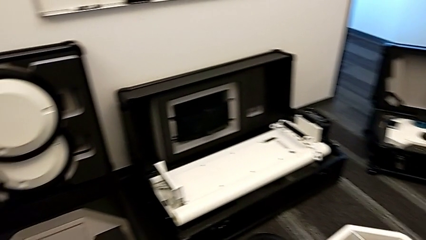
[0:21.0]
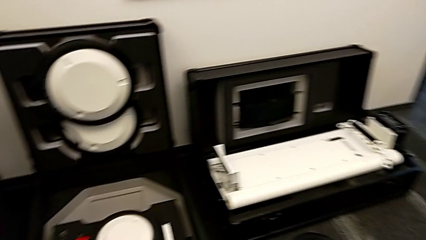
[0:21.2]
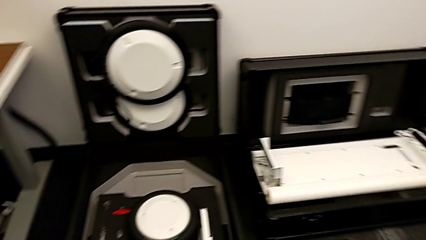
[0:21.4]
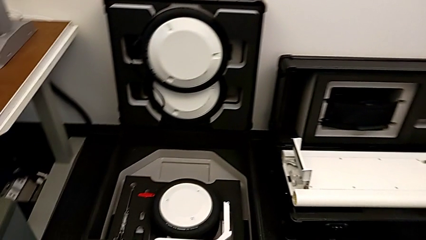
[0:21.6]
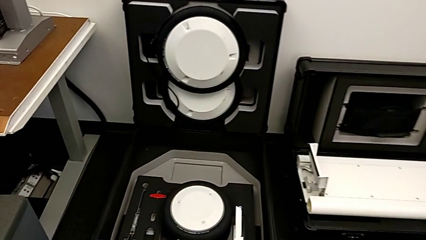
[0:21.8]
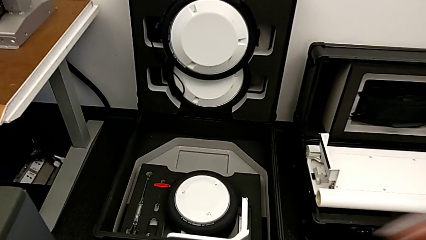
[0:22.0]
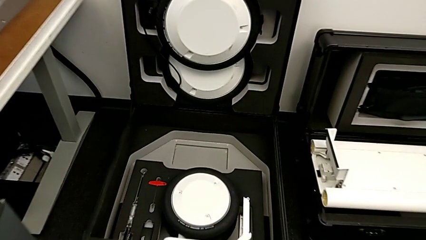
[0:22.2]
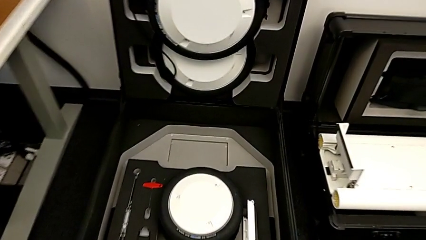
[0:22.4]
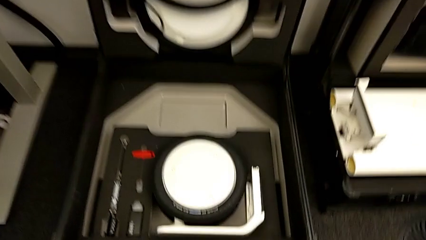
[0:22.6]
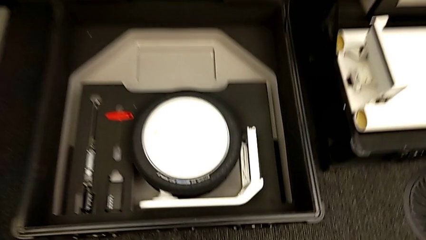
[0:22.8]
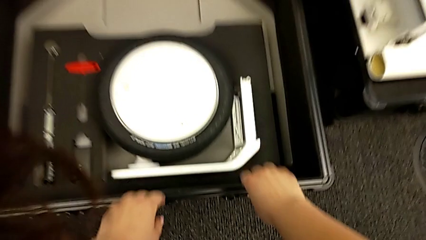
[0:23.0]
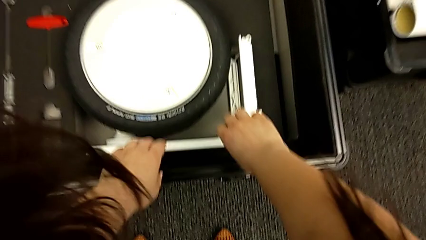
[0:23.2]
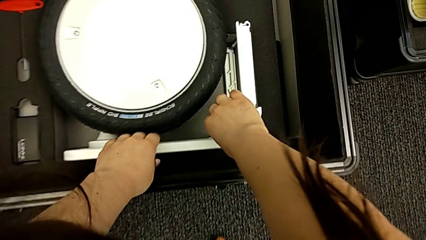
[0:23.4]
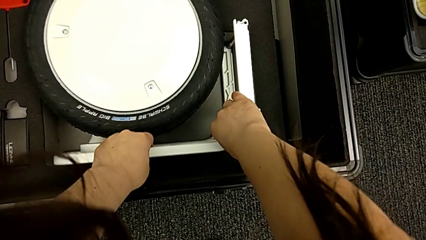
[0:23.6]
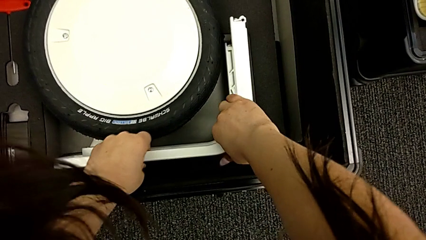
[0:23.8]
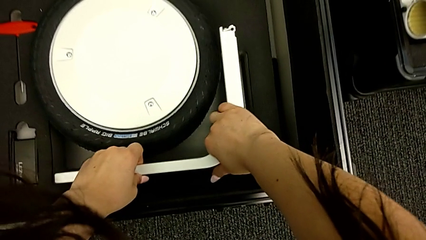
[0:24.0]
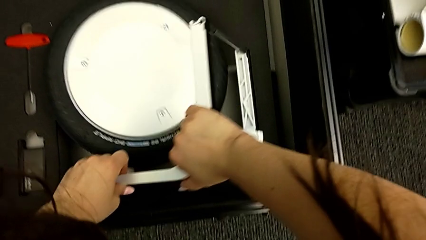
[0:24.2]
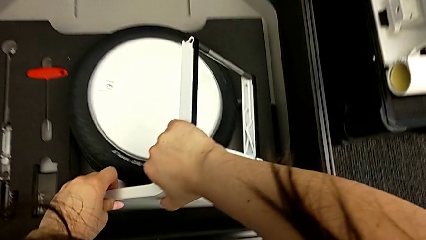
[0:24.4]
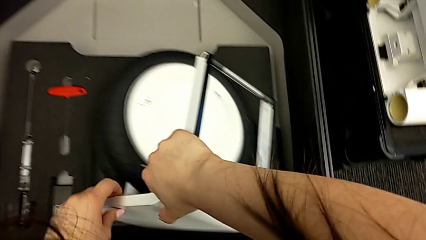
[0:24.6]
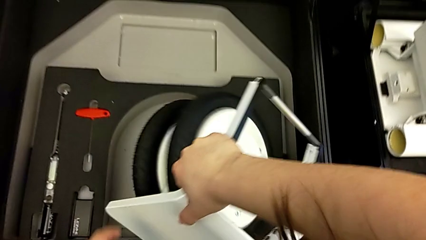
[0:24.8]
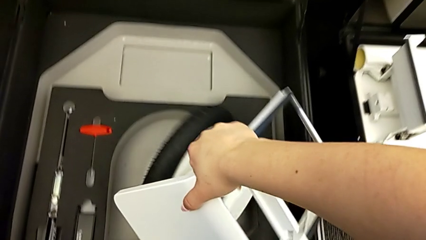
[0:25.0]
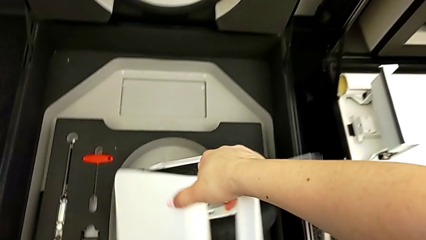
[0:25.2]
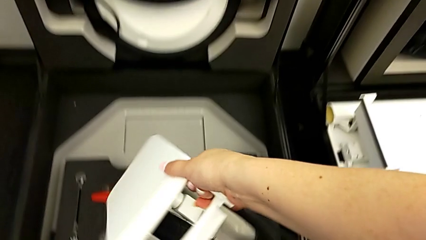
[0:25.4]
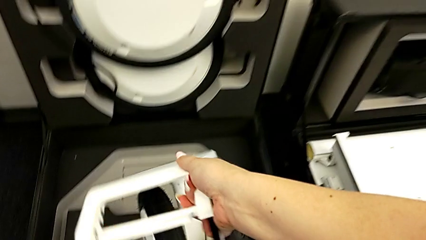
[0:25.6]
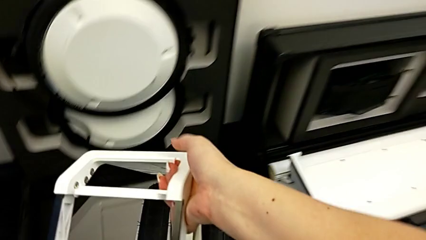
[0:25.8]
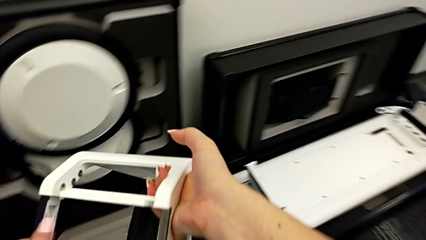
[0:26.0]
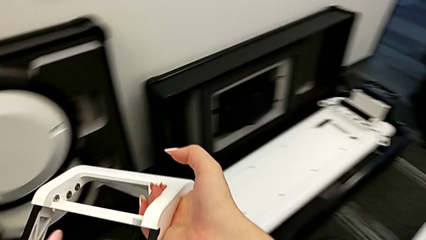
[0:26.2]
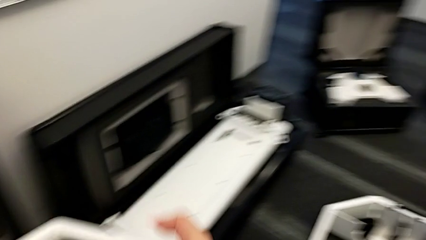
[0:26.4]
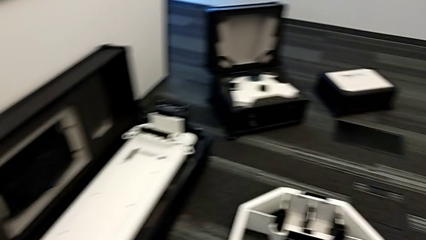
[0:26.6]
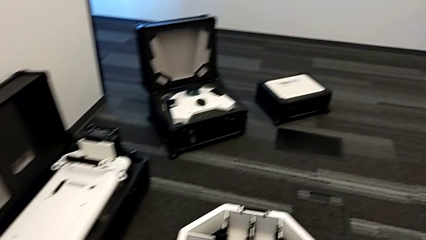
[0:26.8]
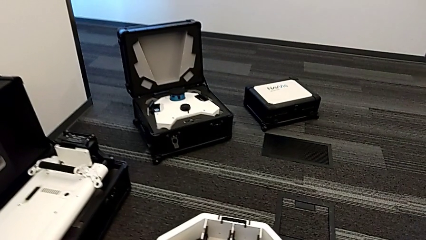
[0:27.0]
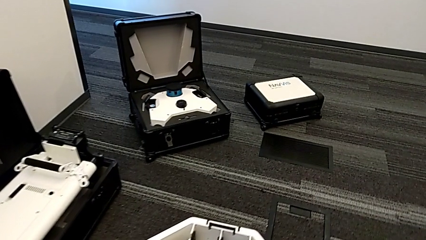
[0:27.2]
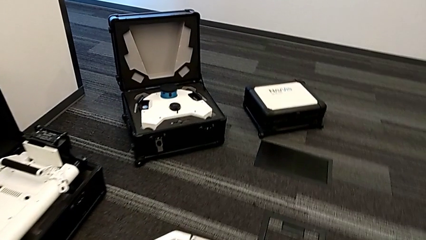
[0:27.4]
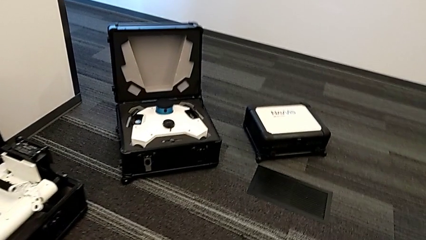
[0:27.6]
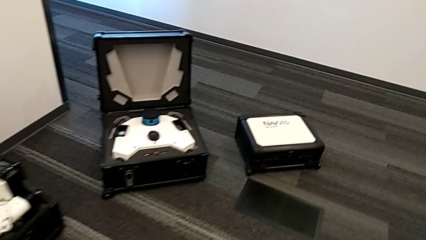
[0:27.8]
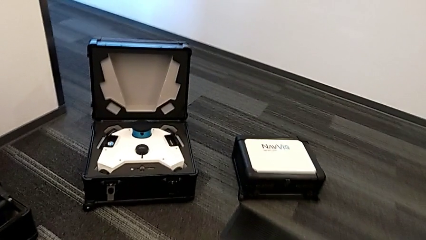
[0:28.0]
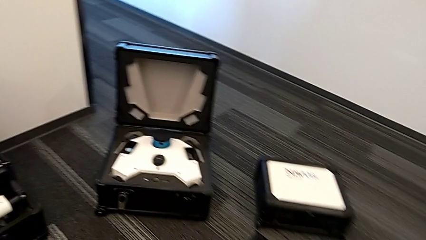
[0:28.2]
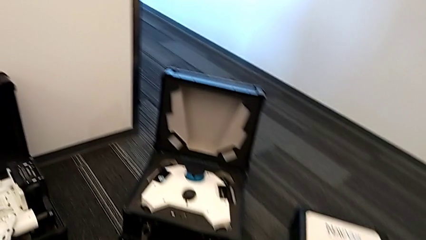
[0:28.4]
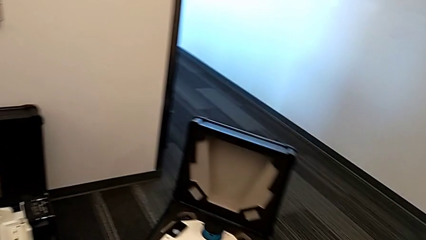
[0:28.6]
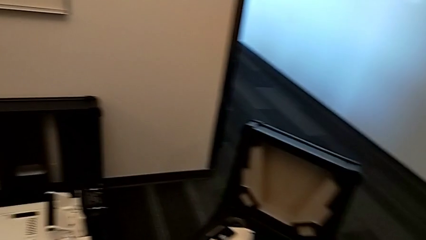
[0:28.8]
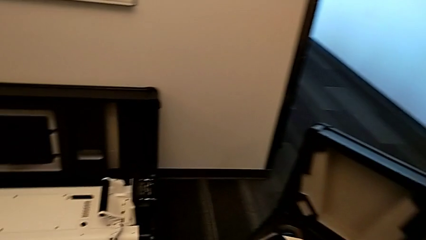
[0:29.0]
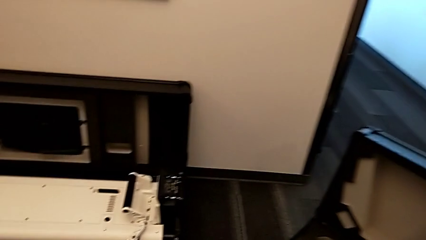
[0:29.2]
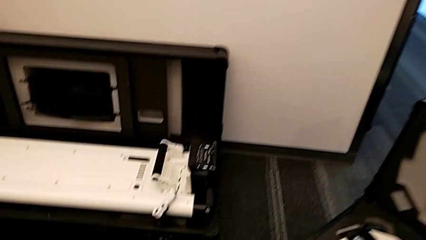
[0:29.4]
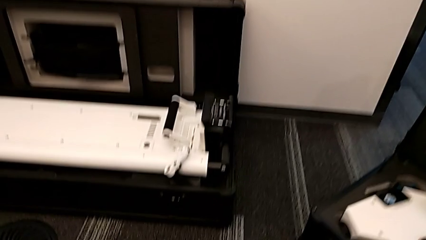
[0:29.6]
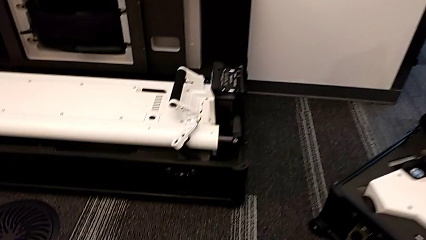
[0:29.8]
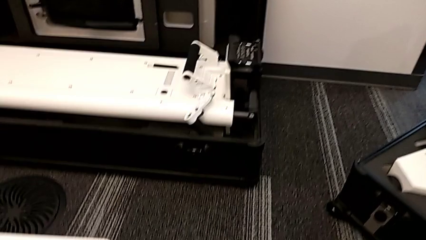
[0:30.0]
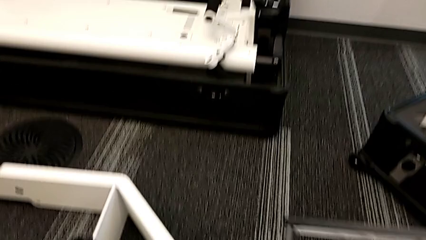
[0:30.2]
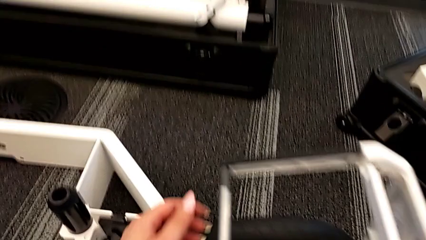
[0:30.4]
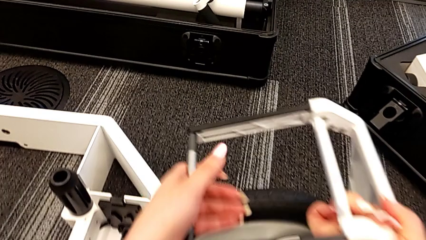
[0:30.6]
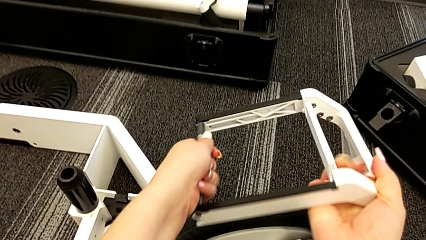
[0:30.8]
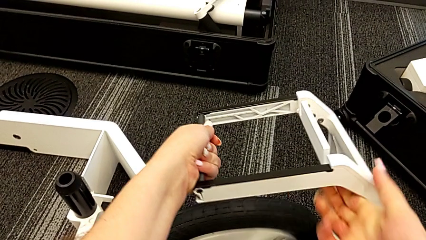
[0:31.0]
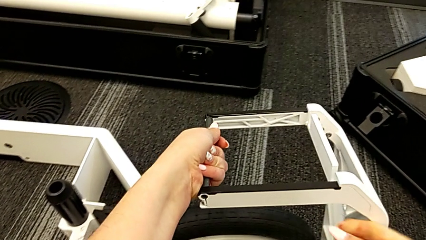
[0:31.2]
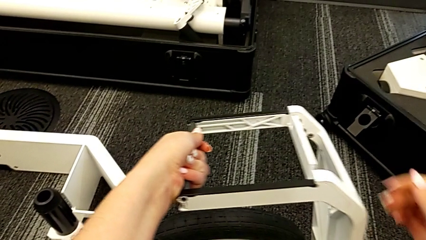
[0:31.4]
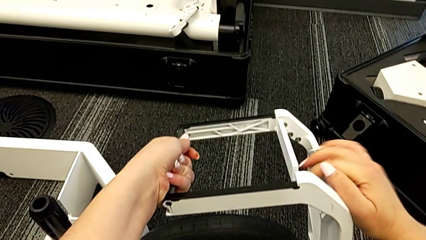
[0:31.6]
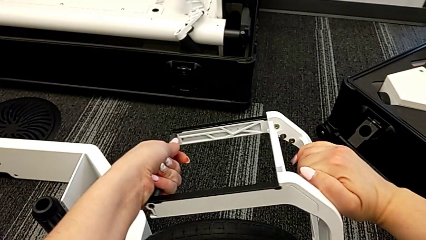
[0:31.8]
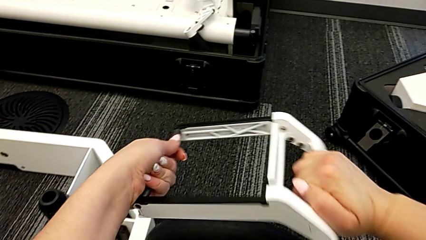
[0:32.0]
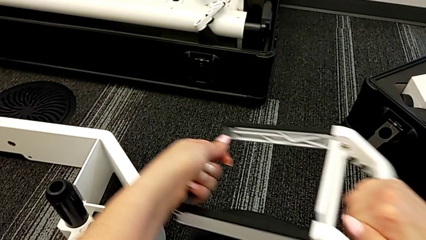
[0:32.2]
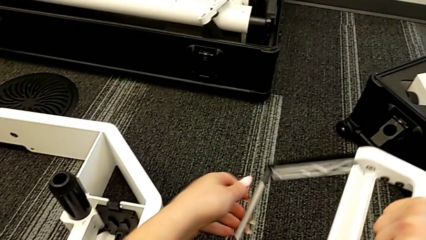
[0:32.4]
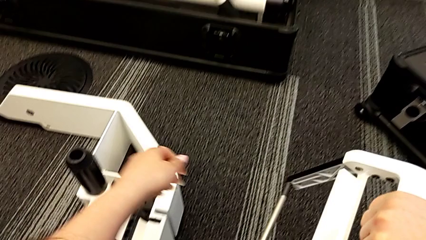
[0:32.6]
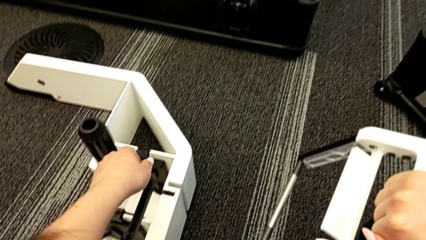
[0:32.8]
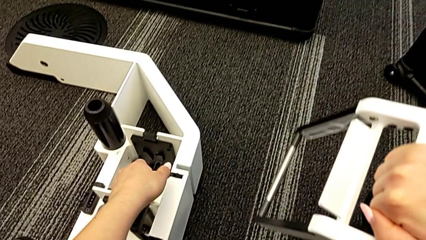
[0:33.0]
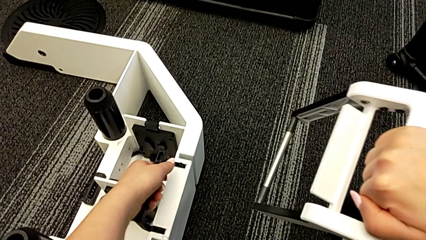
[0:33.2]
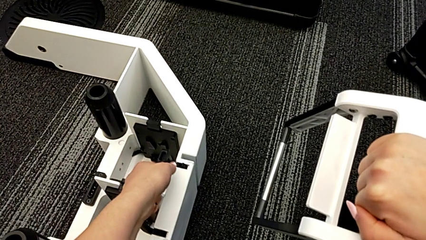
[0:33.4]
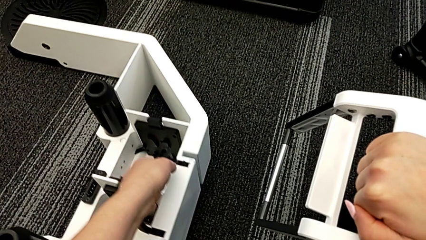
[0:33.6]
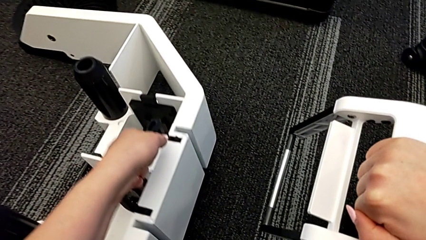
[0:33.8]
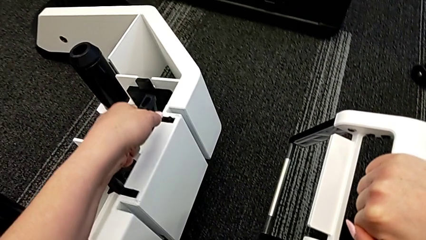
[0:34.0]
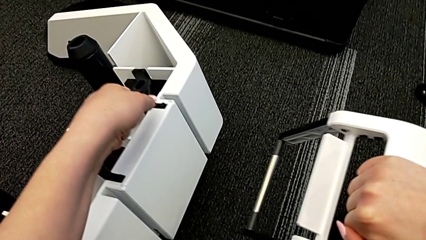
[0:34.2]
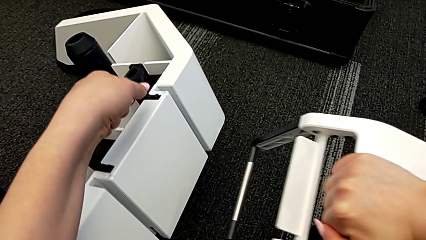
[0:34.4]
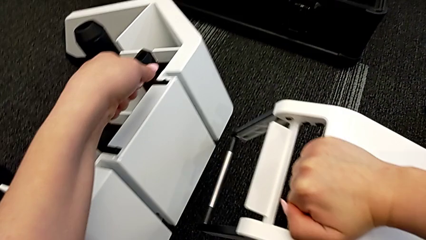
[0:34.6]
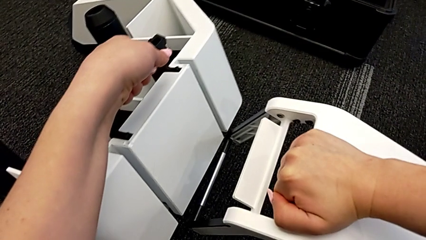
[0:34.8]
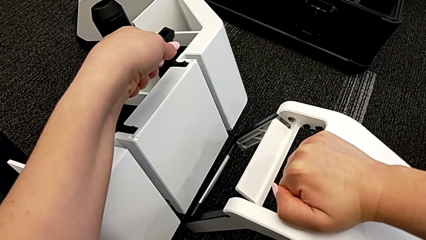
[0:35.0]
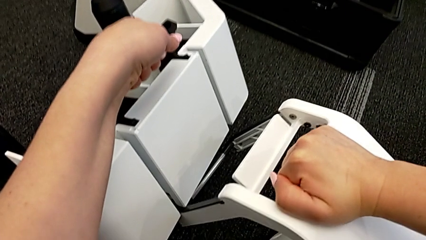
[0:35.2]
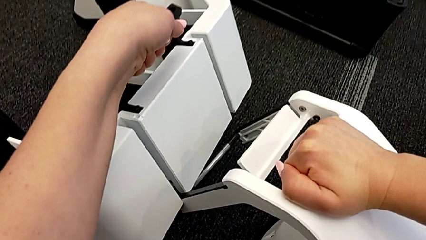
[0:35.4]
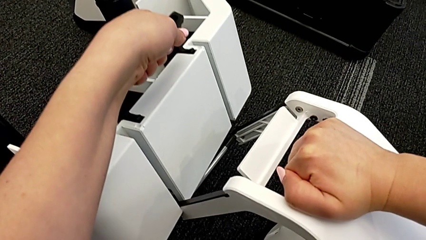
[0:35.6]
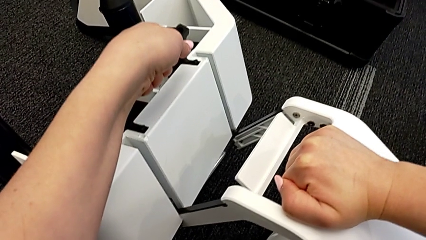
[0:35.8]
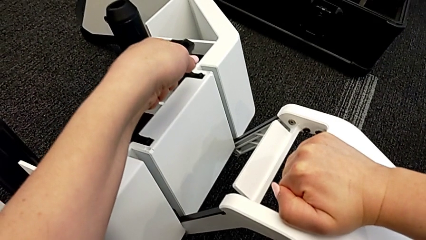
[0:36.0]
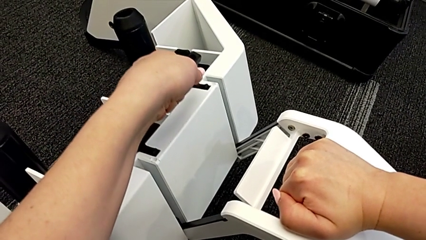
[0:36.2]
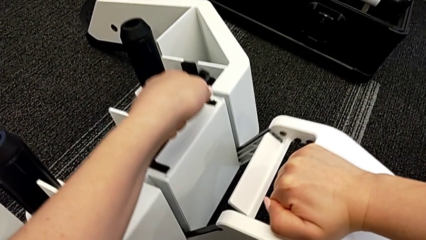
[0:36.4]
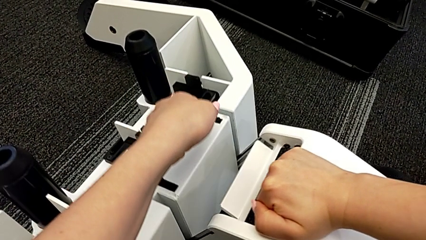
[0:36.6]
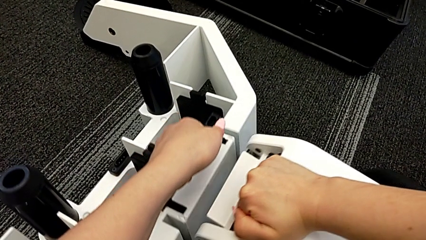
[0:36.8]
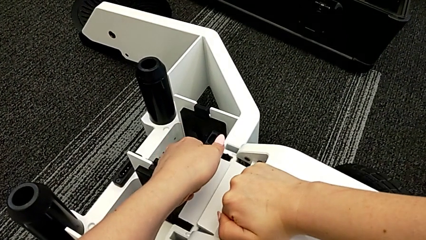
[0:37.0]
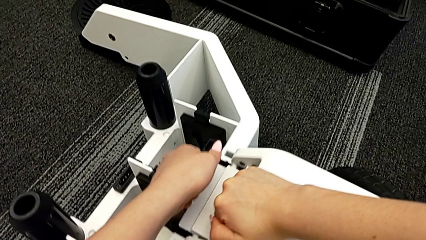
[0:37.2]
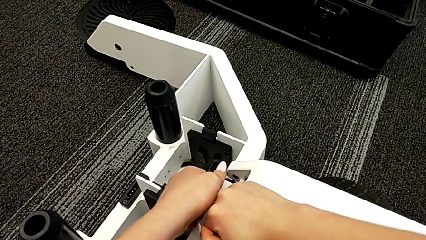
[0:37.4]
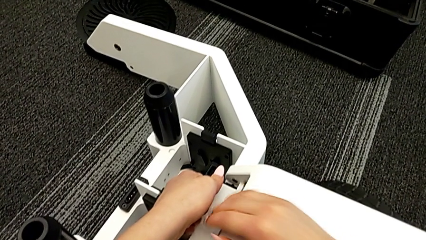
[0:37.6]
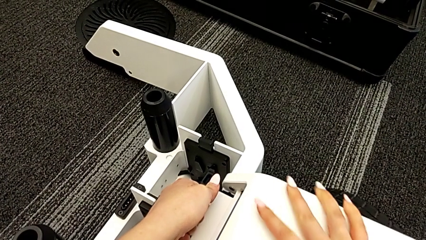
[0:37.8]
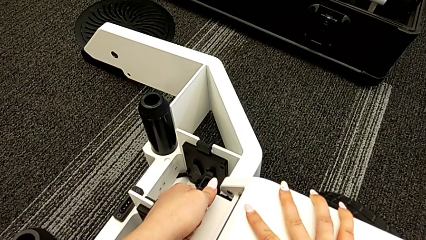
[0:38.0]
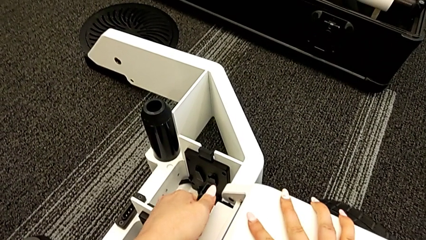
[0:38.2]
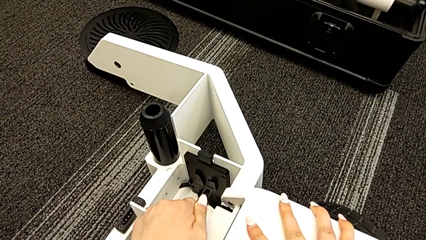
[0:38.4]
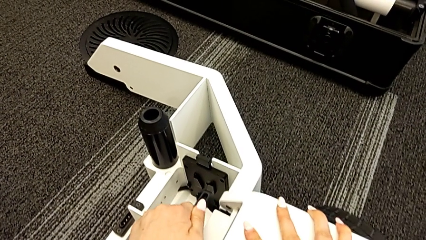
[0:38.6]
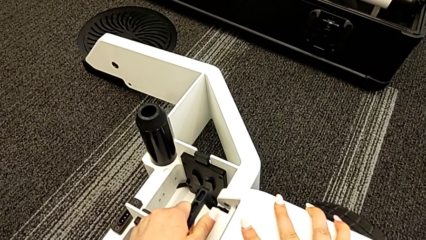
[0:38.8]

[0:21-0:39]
The camera wearer is attaching the first wheel to the wheel unit. They grab the first wheel, lift it, hold it, grab the wheel, lift it and assemble the first wheel.
